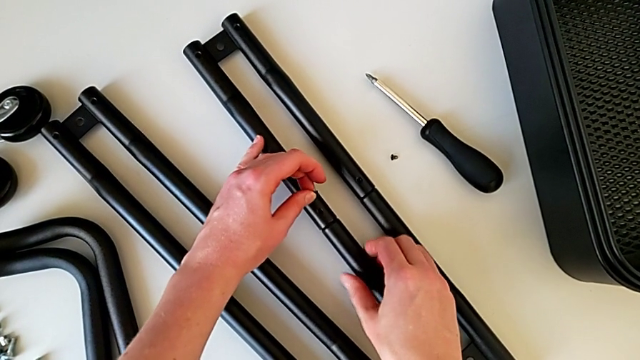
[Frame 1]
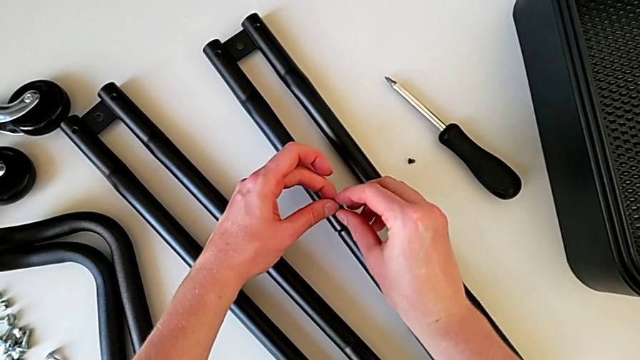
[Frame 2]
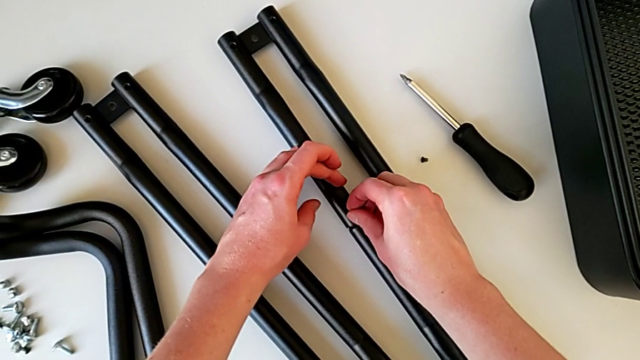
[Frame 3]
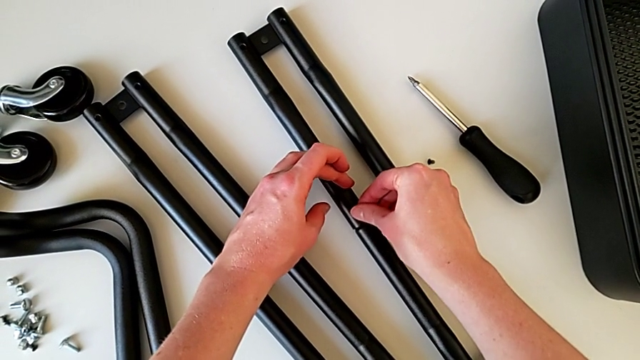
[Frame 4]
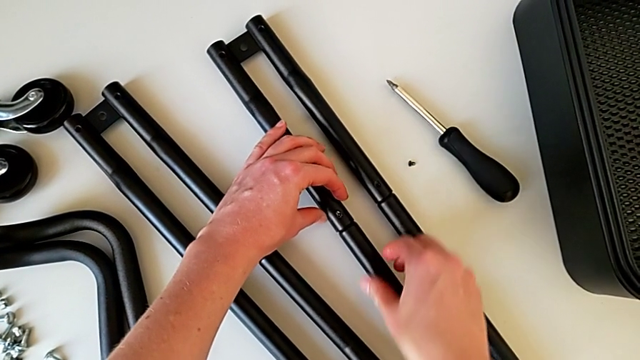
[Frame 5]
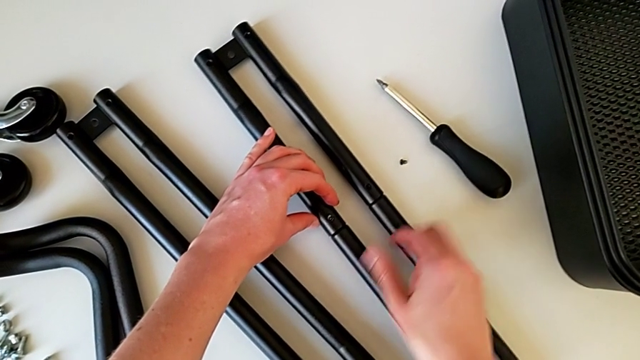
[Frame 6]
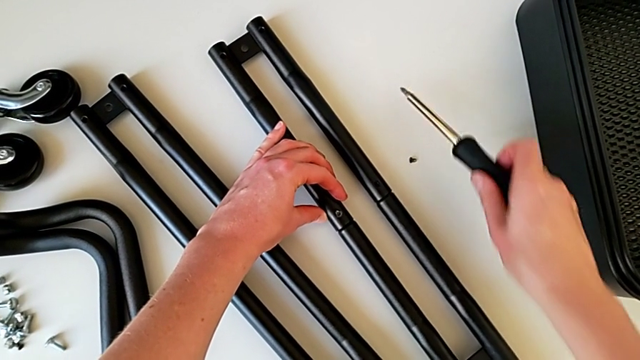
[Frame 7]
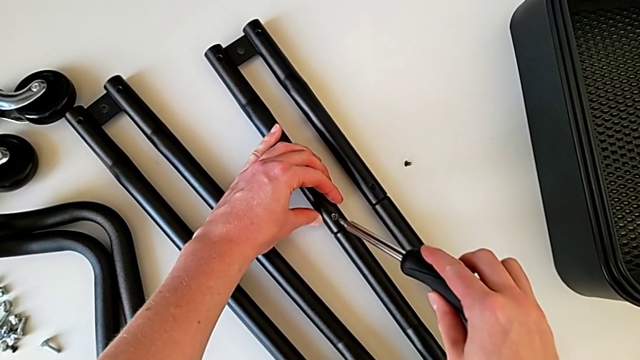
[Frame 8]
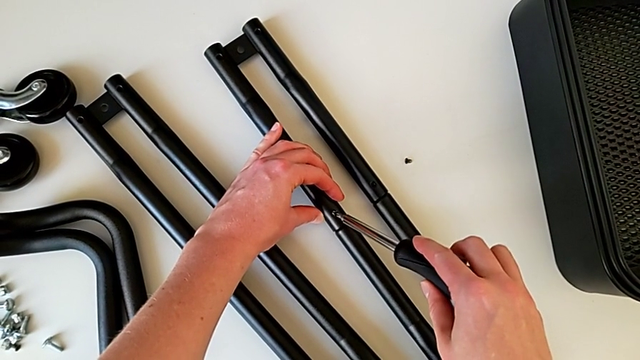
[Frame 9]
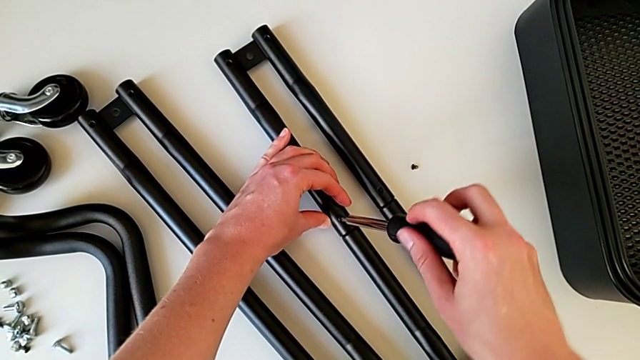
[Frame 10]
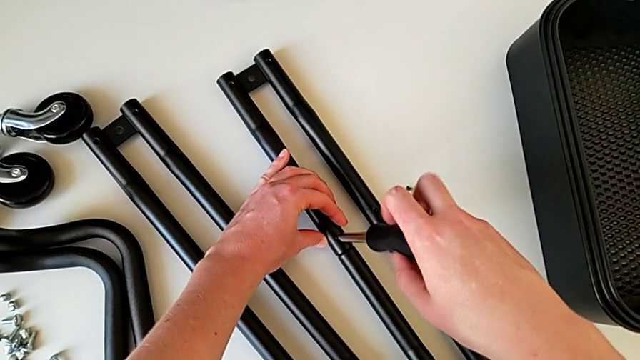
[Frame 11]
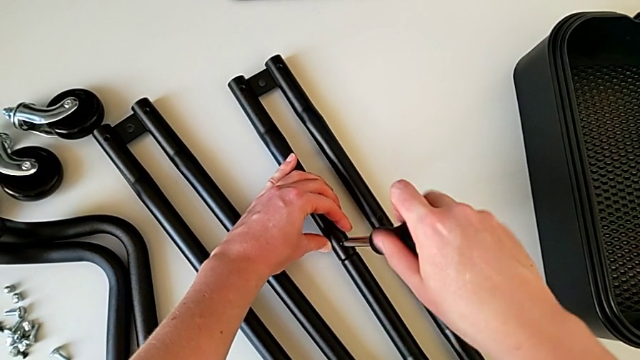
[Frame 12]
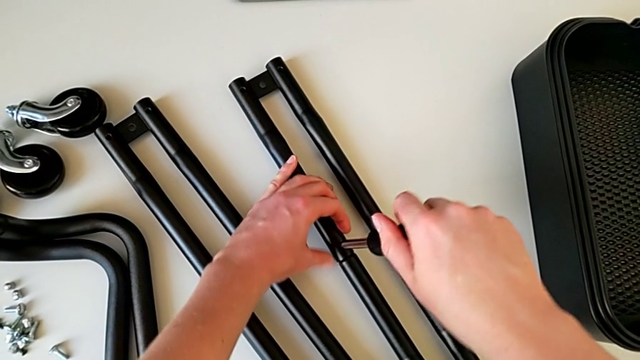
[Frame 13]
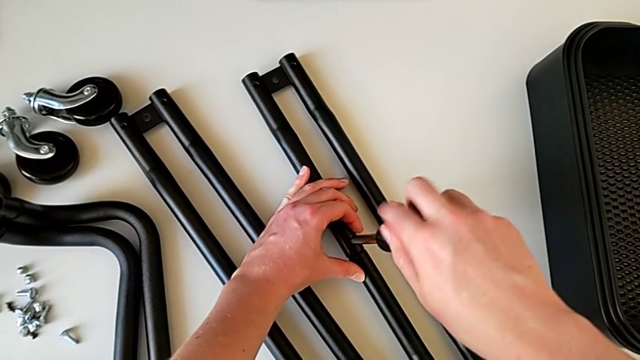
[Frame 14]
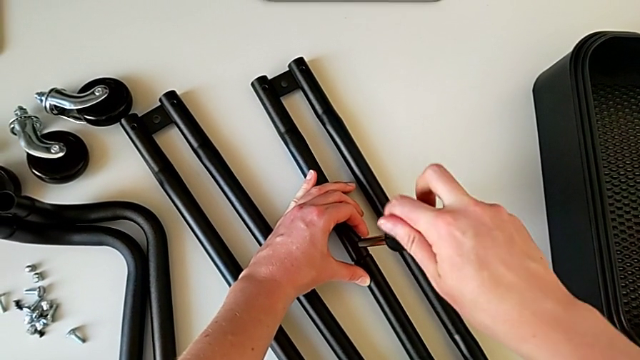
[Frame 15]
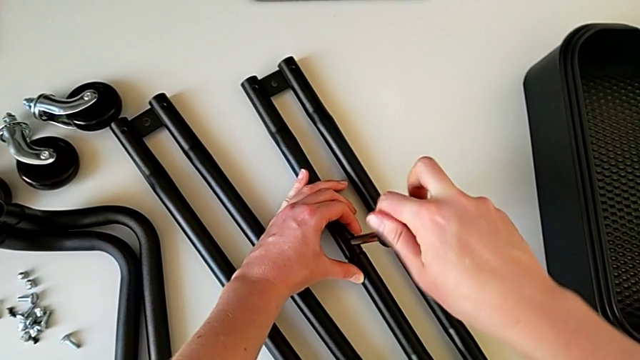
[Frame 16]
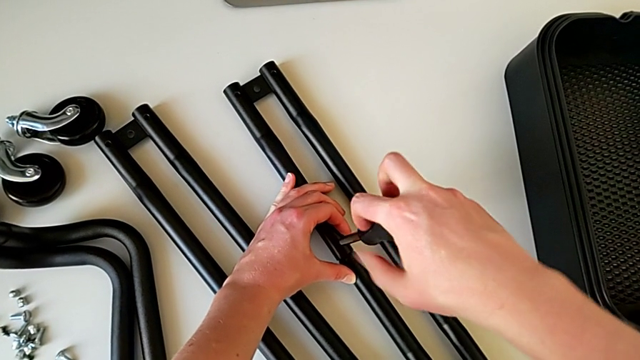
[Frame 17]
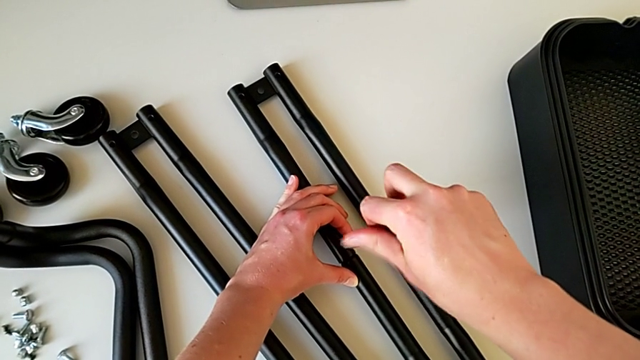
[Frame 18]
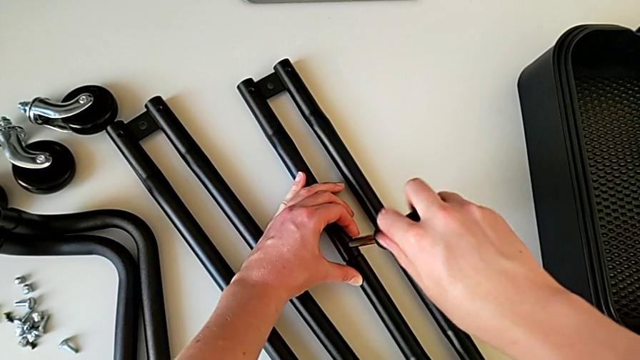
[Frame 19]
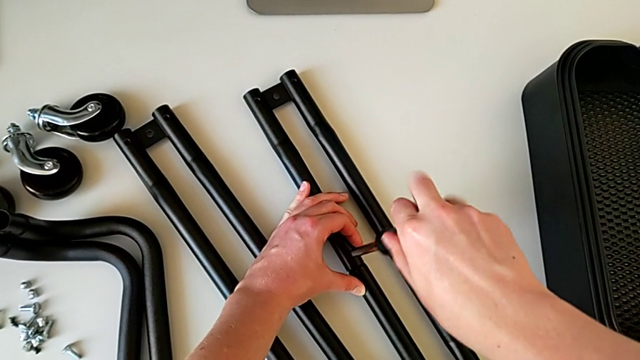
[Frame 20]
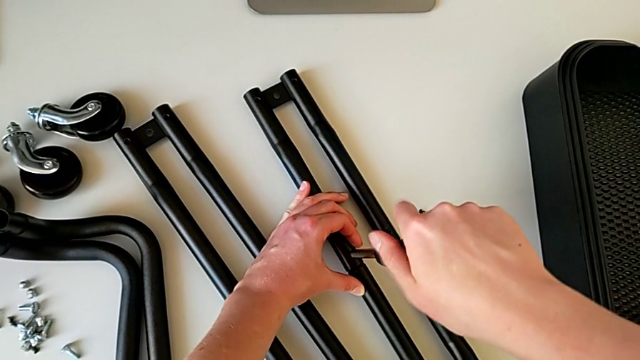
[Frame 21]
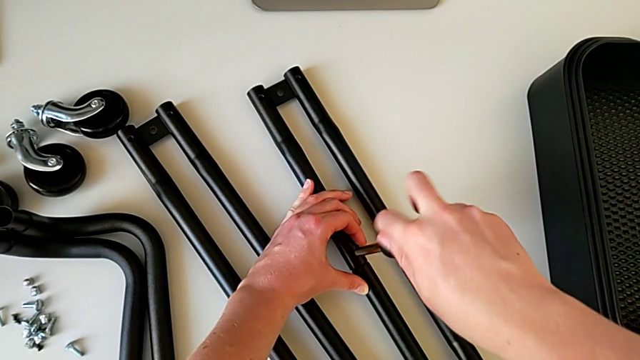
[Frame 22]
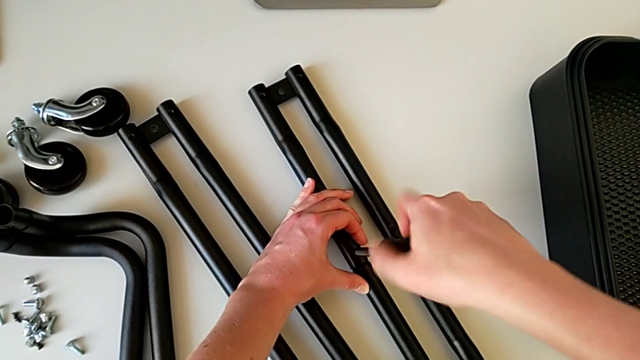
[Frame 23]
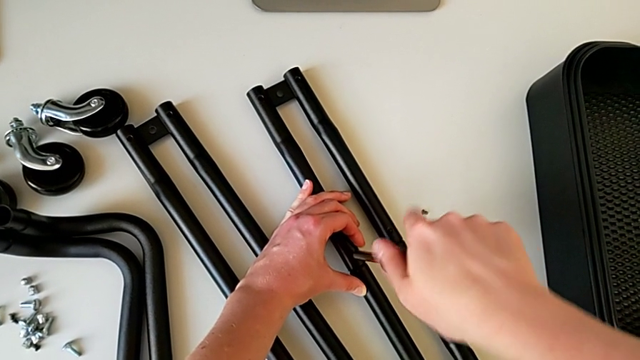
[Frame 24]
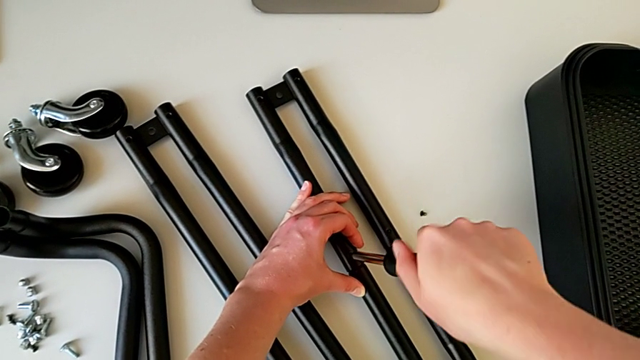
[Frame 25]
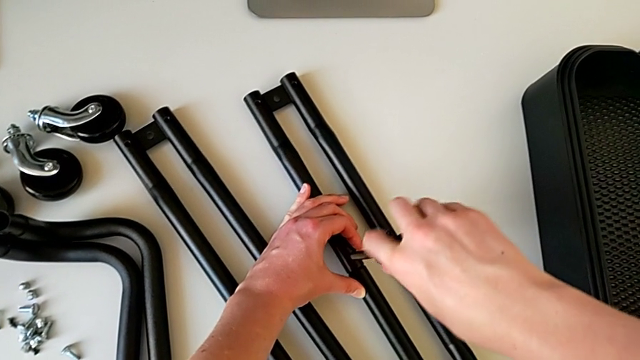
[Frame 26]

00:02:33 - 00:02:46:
The camera wearer is assembling the bars on the left. They insert the screw, grab the screwdriver, insert it, screw it and withdraw it.

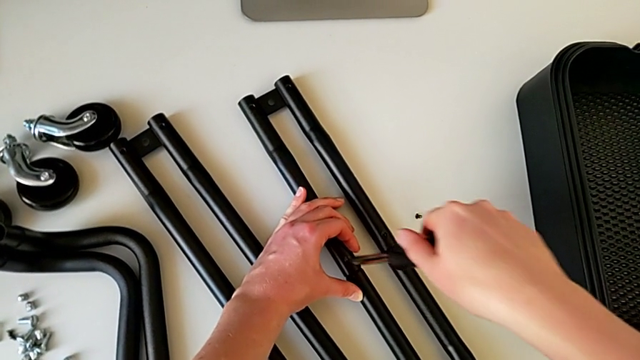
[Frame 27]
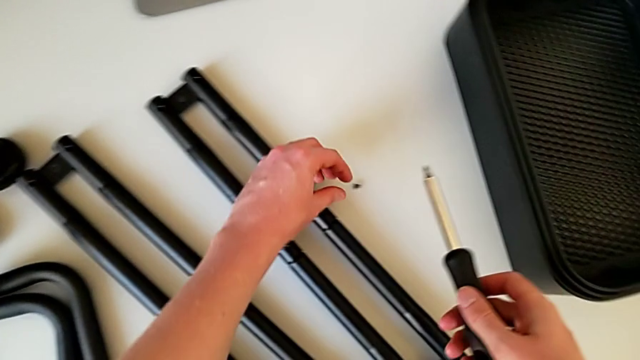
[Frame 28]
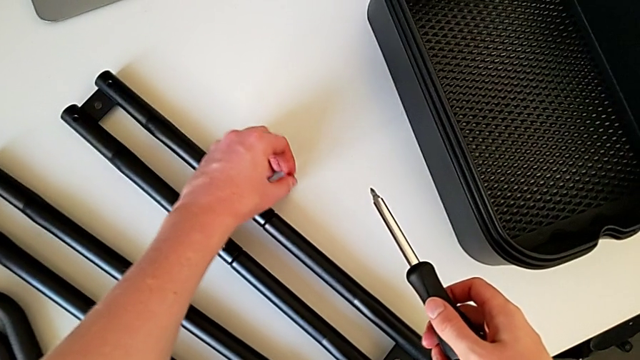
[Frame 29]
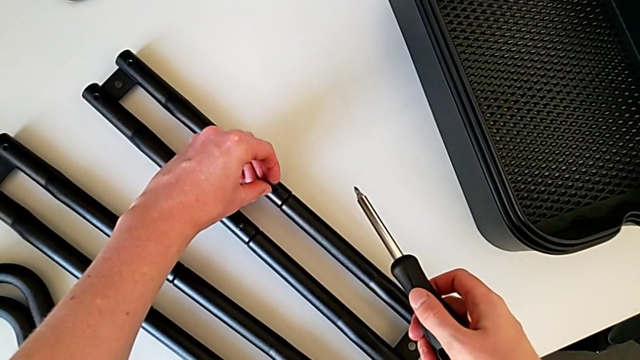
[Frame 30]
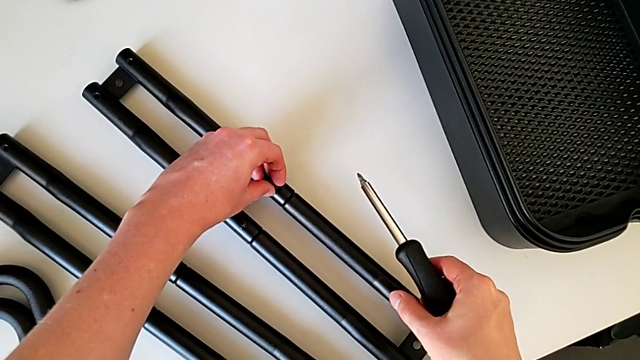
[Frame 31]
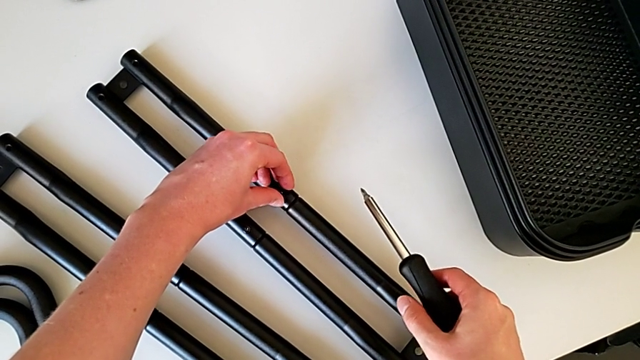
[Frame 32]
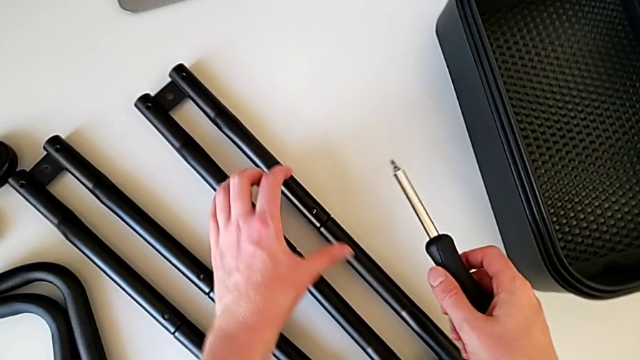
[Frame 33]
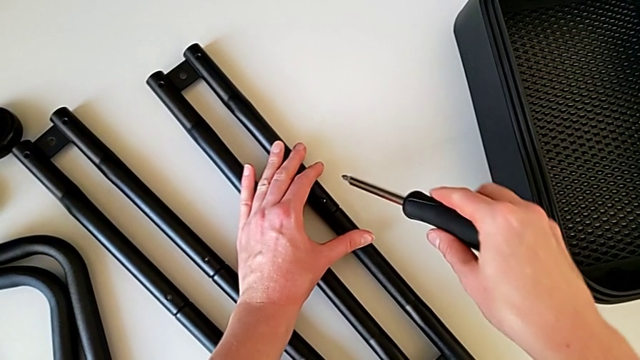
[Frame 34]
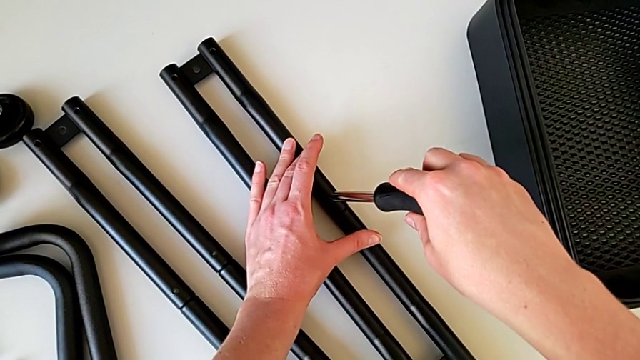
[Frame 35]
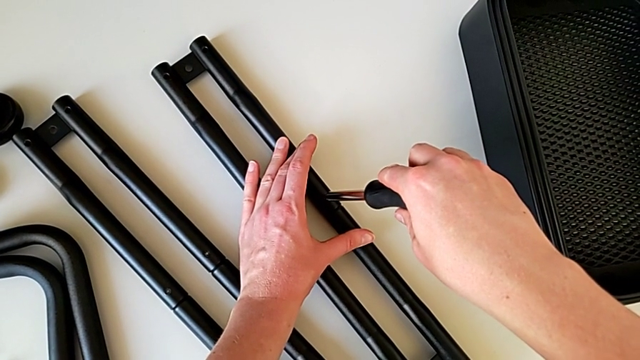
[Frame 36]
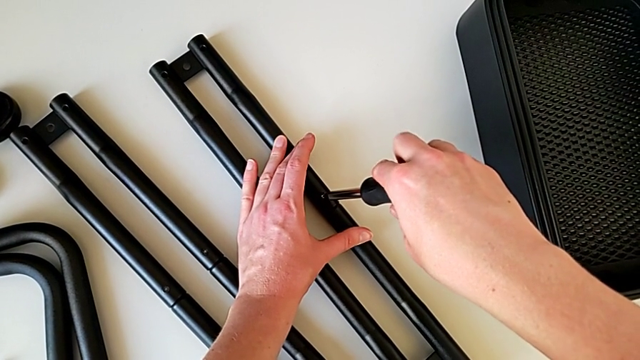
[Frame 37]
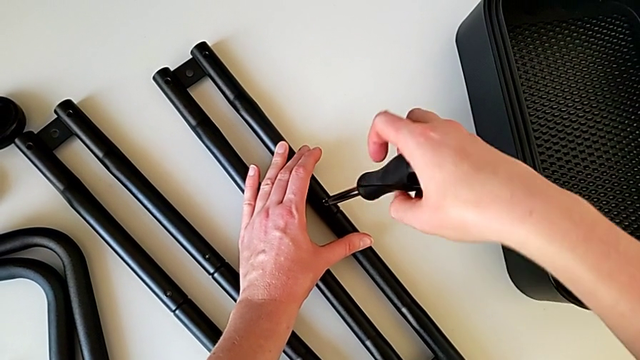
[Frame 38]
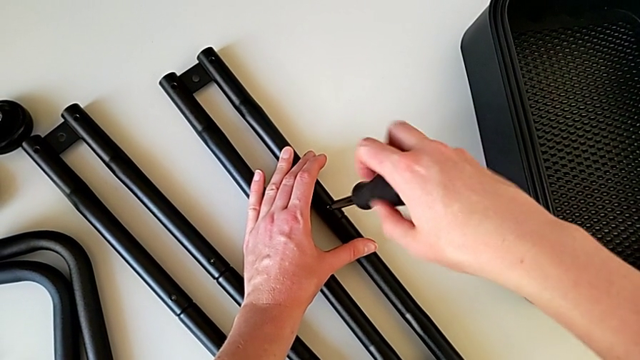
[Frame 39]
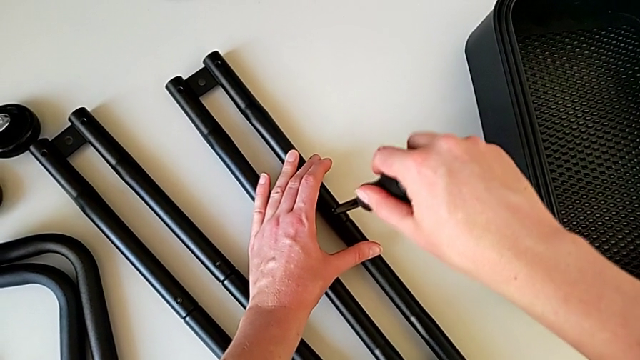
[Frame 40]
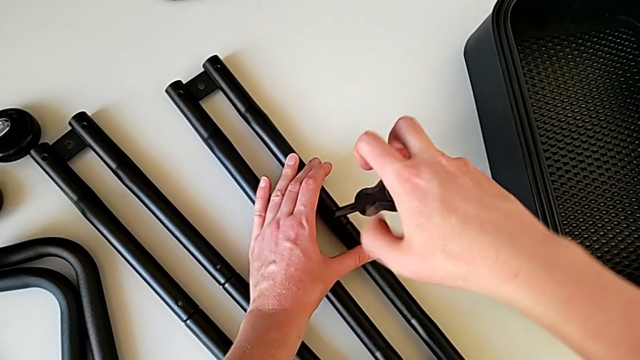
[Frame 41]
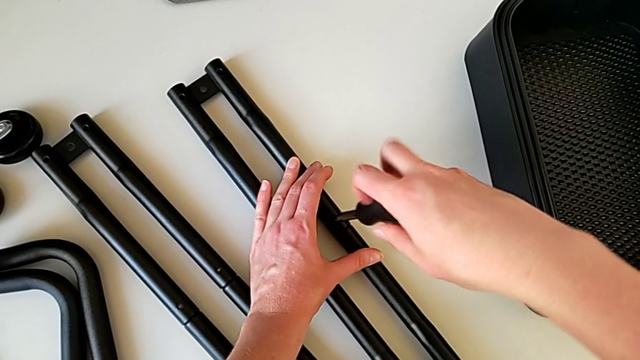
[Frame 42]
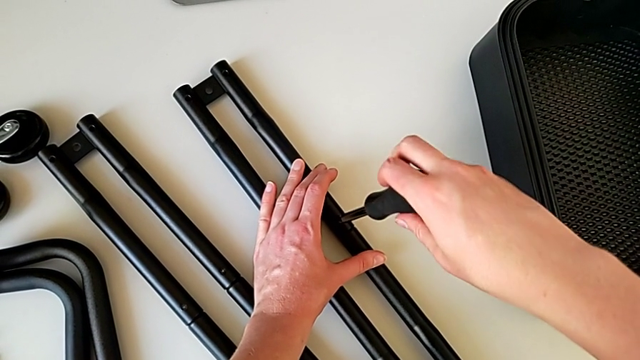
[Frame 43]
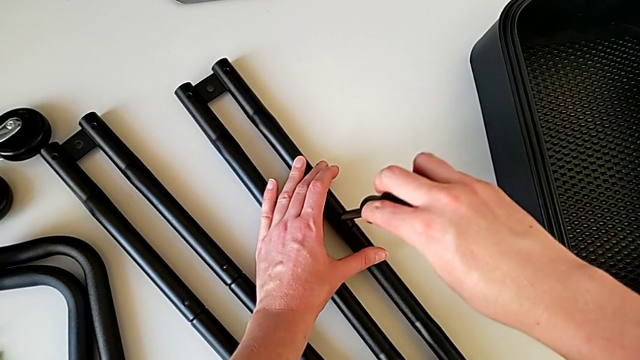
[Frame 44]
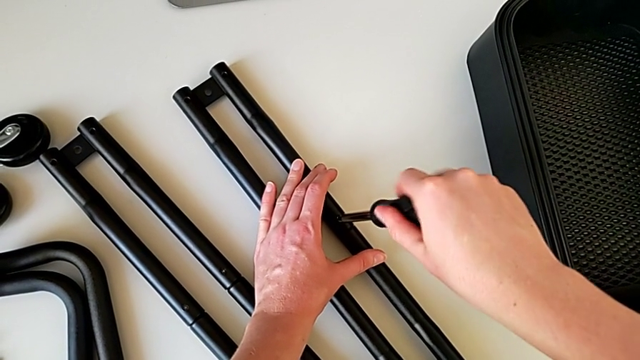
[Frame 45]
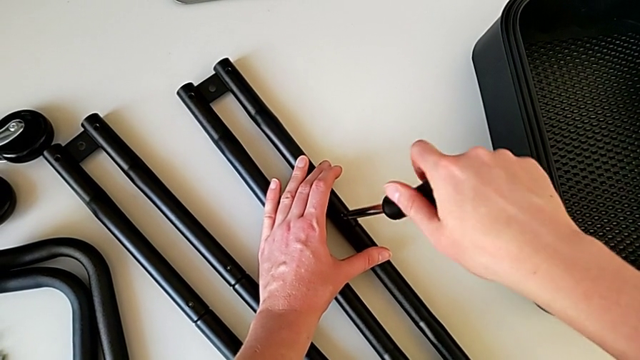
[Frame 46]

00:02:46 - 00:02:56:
The camera wearer is assembling the bars on the left. They grab the screw, insert it, insert the screwdriver screw and begin to screw the screwdriver.
